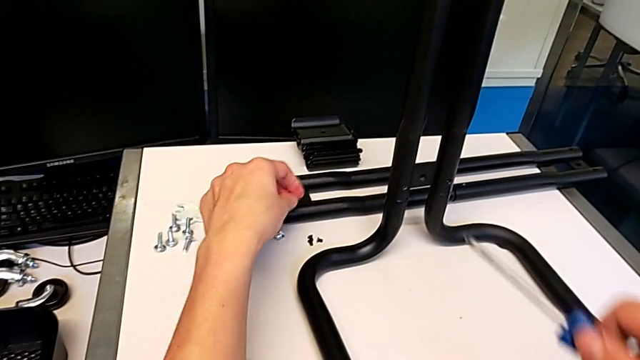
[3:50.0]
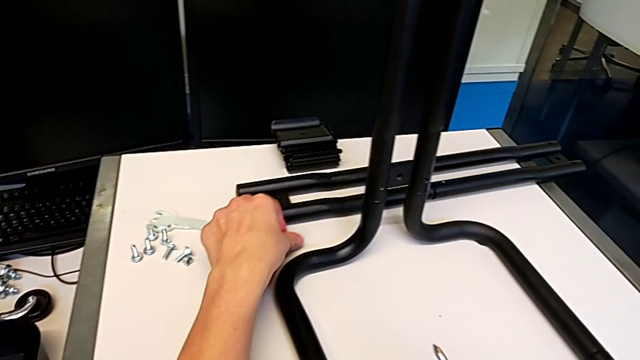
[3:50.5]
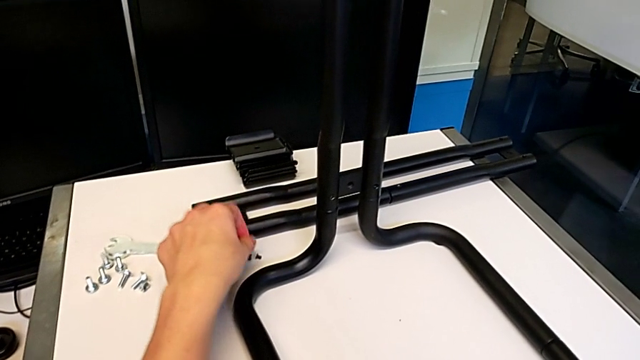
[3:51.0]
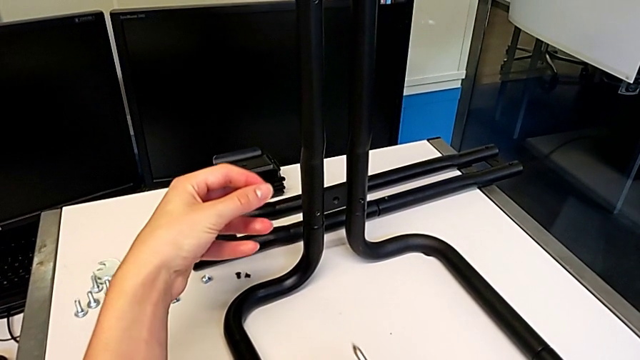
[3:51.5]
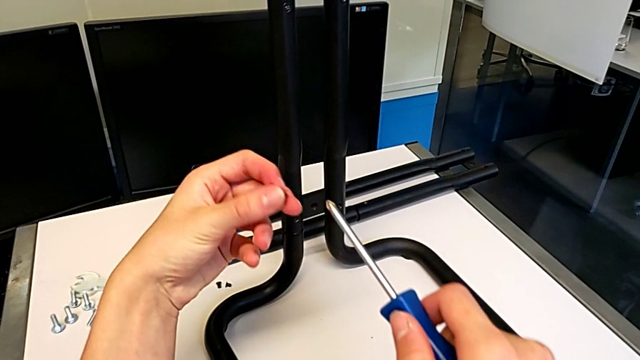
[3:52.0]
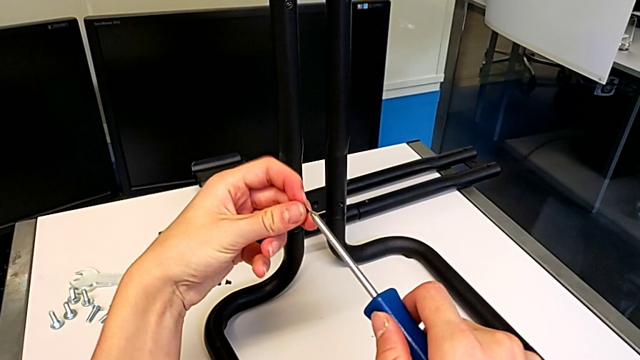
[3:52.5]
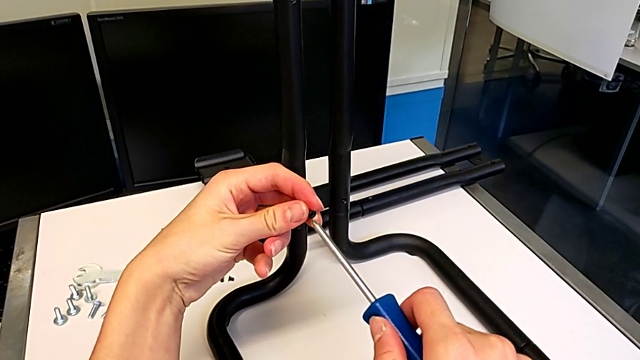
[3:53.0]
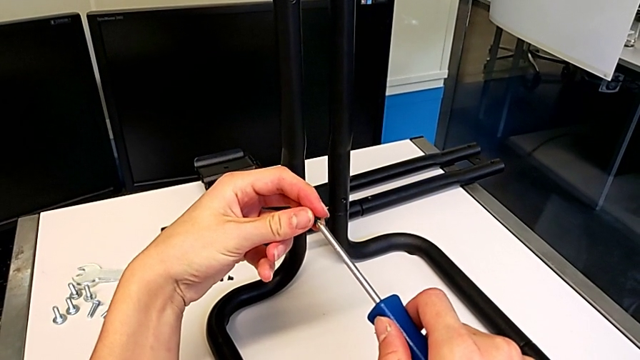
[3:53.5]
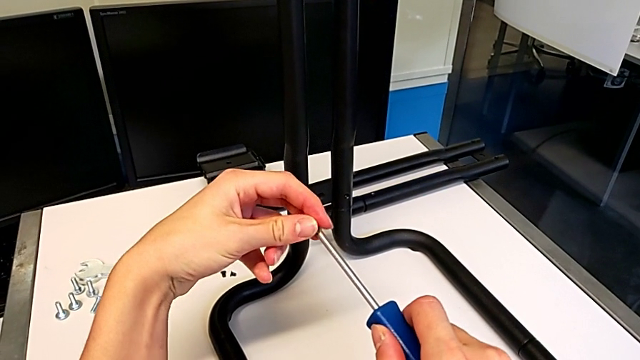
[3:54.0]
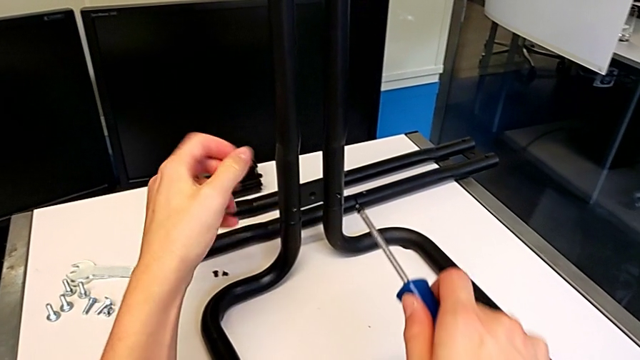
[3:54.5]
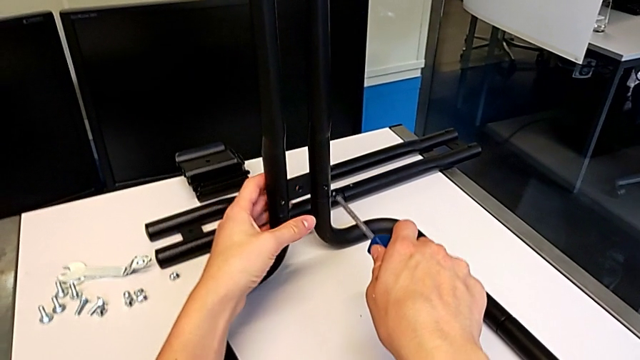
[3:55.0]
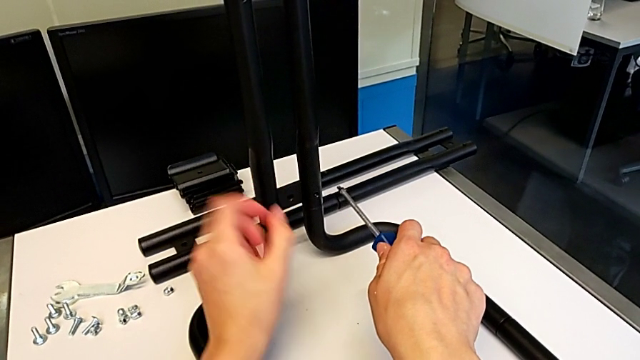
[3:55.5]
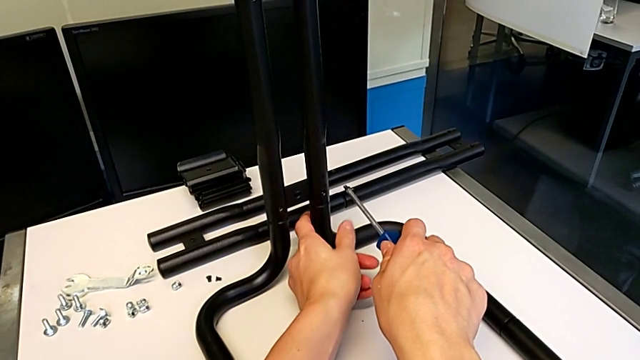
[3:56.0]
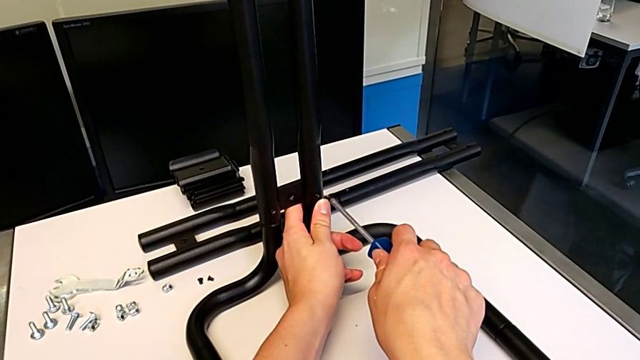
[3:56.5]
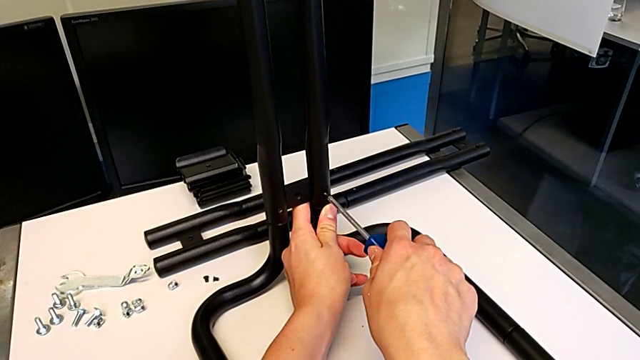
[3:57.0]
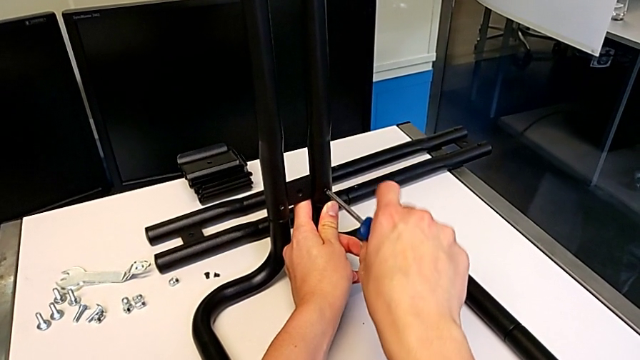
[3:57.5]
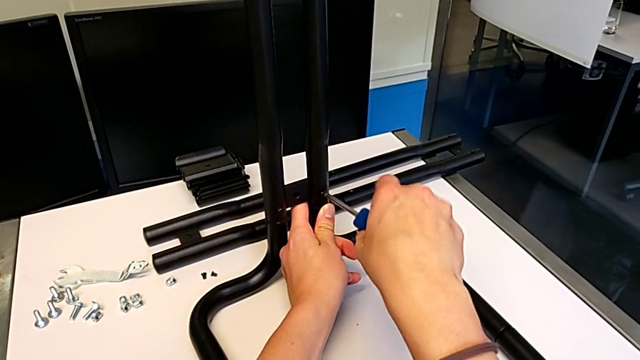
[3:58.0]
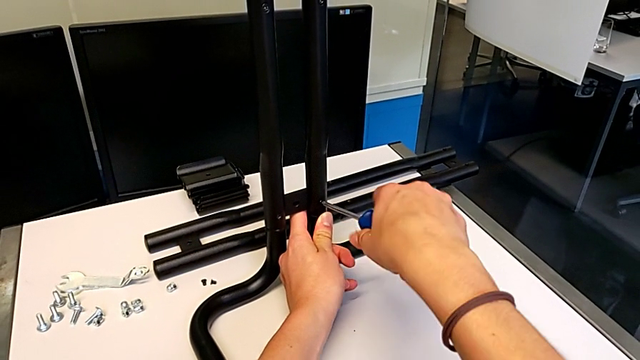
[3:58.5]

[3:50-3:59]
The camera wearer is screwing the first side bars onto the base frames. They grab the screw, align it, hold the leg and insert the screw.

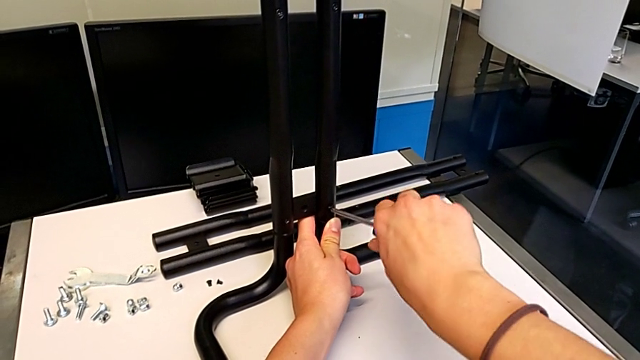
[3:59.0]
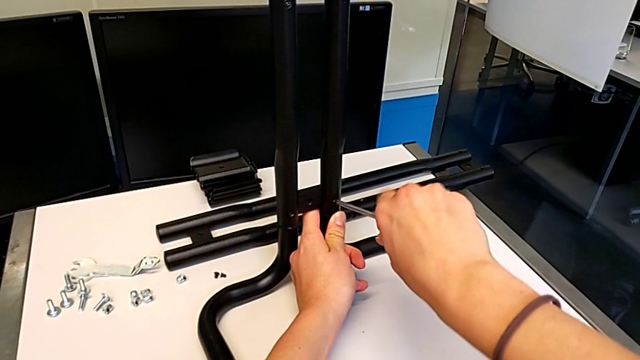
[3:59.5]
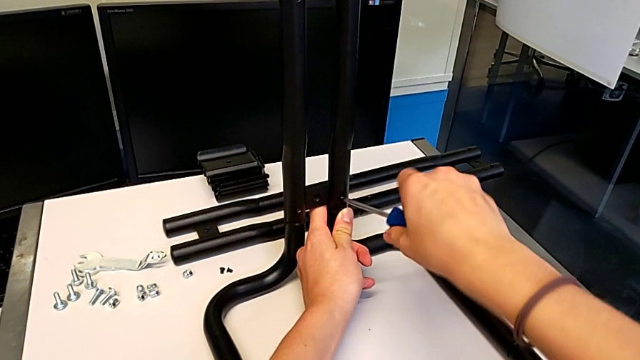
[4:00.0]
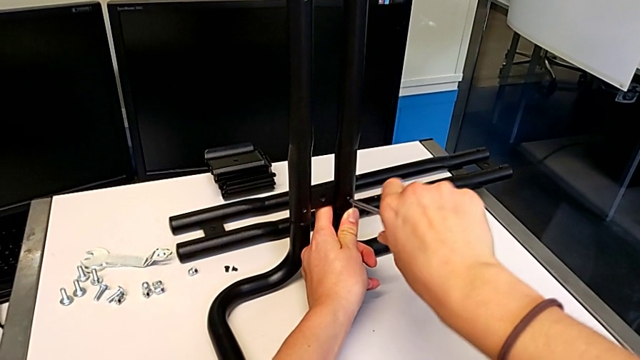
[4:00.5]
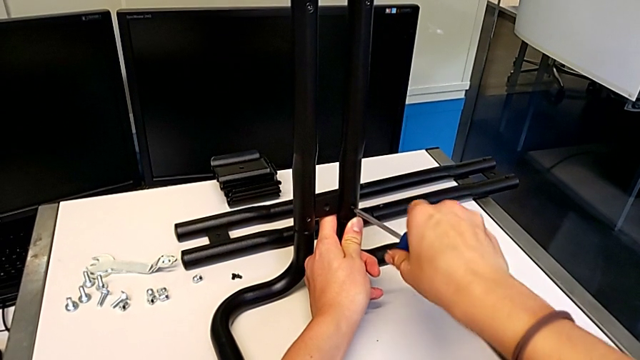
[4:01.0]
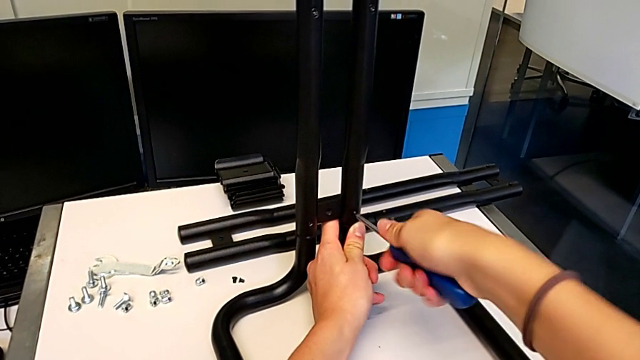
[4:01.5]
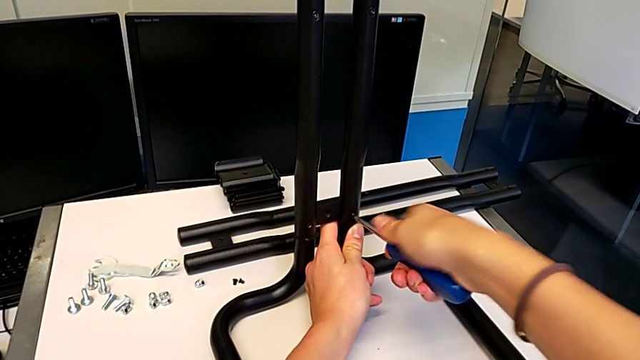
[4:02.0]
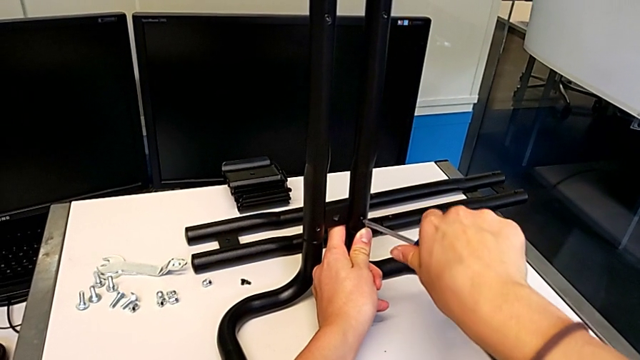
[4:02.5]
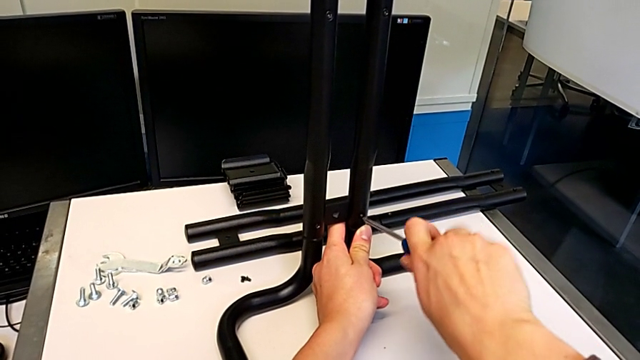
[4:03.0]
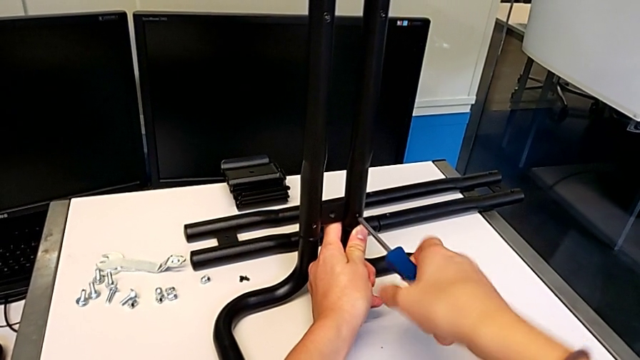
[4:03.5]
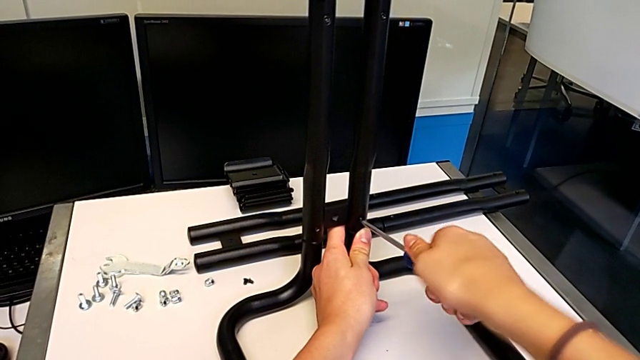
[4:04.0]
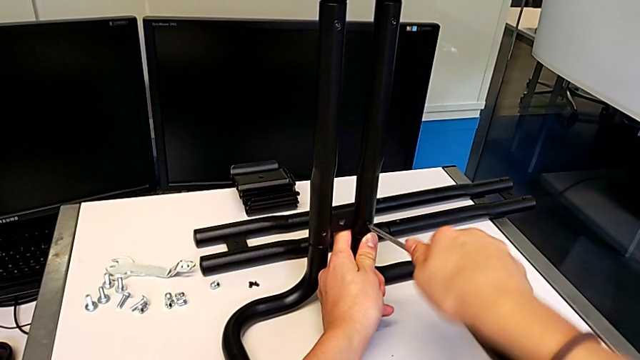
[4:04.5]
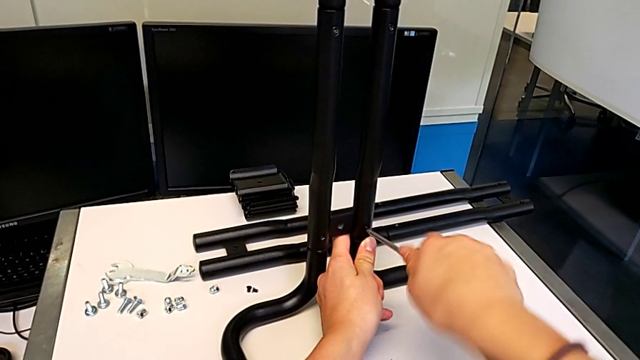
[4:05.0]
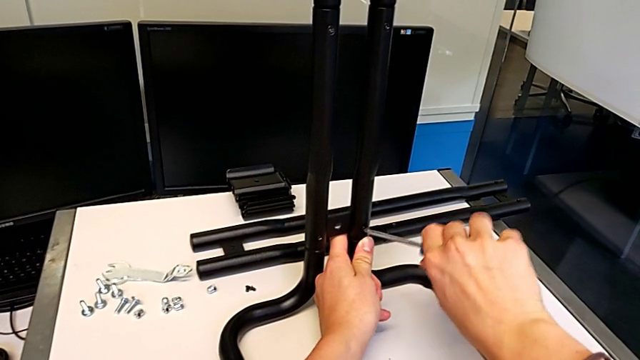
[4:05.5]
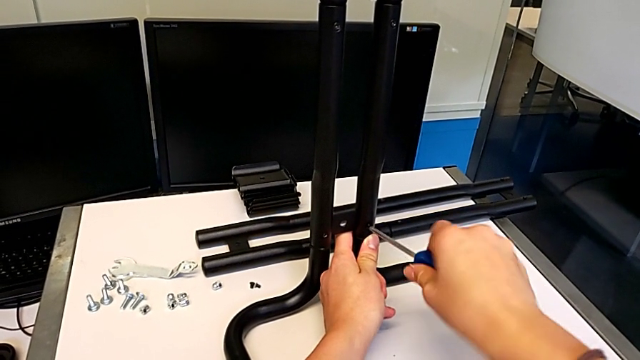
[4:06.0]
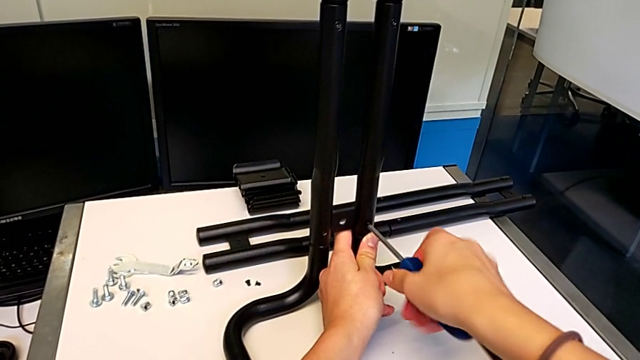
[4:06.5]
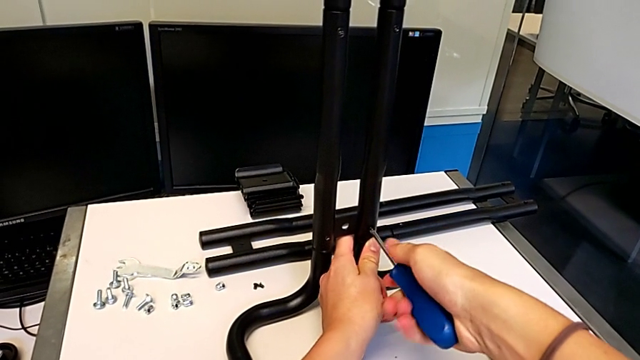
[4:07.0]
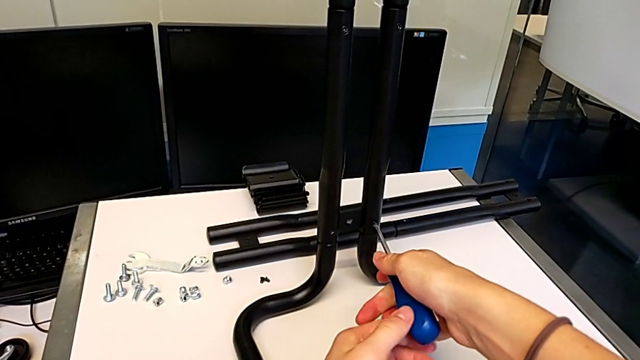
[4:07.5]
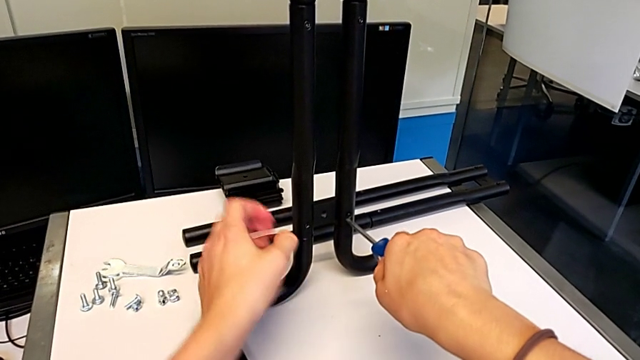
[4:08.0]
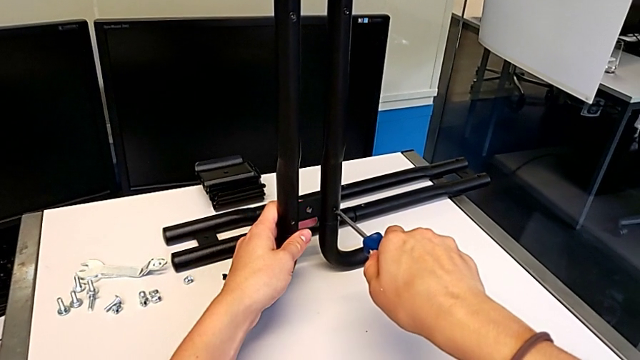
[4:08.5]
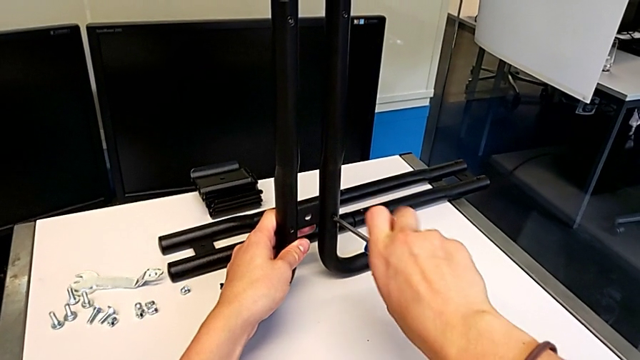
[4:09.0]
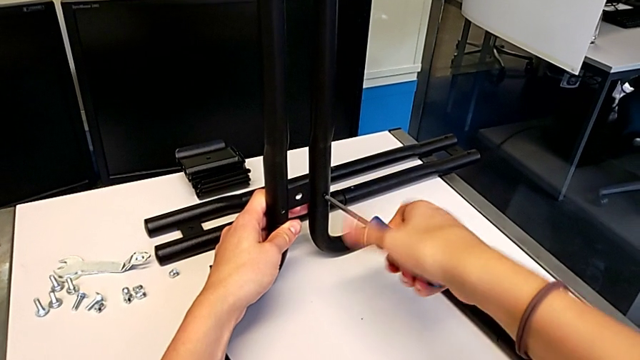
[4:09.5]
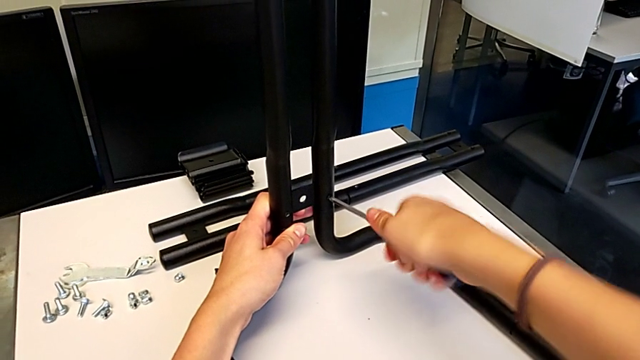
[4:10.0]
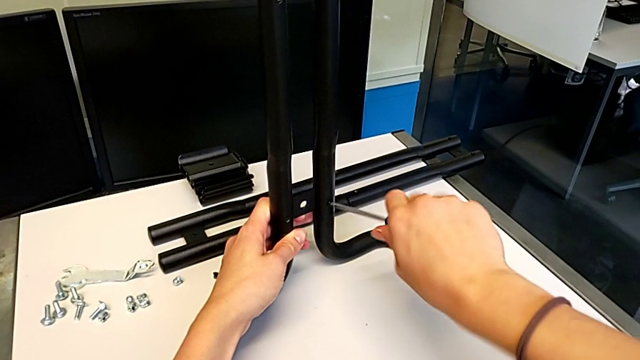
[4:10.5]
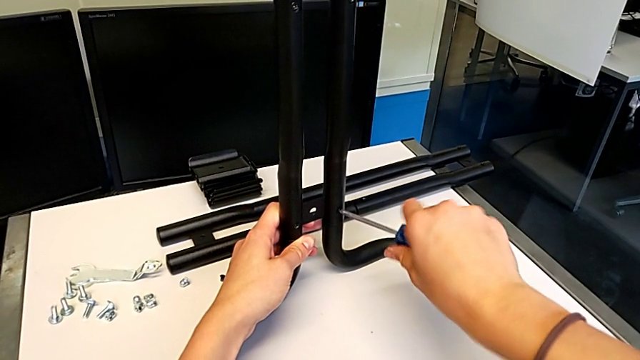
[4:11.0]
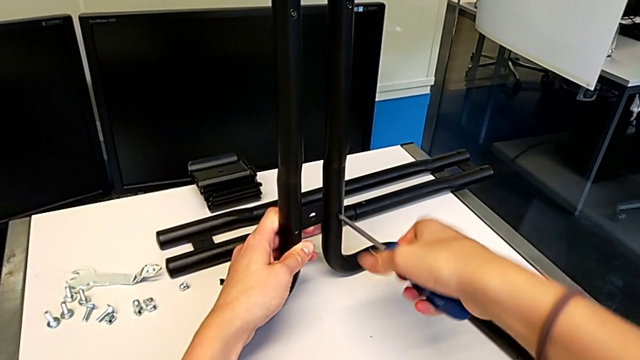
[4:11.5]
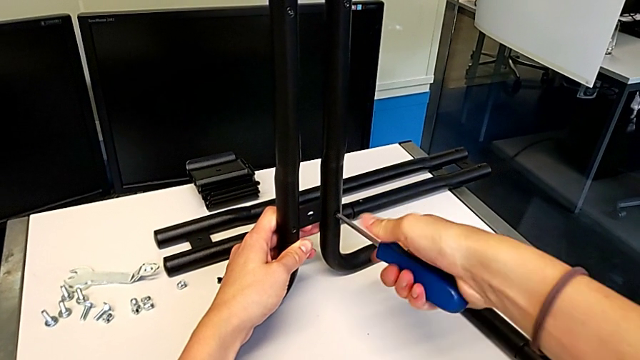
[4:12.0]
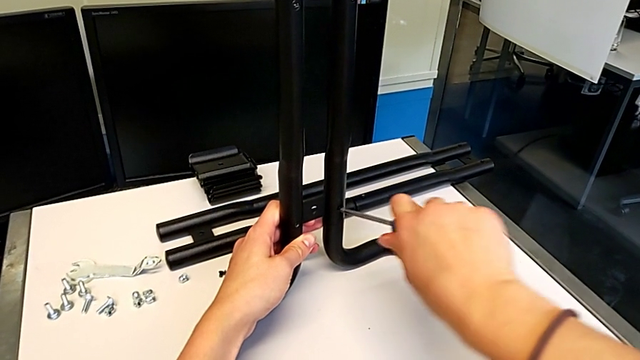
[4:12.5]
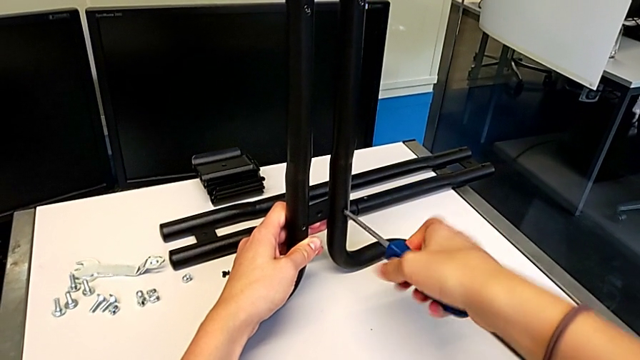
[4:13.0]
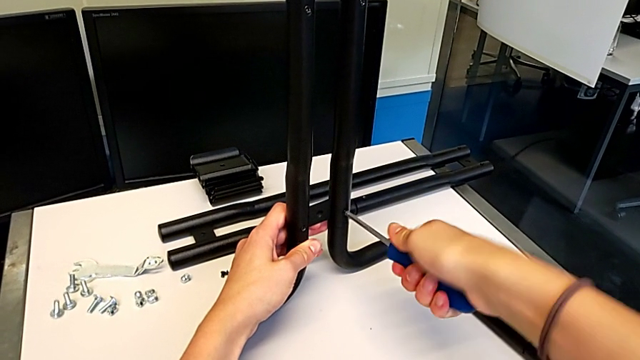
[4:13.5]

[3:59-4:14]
The camera wearer is screwing the first side bars onto the base frames. They keep screwing the screw.
